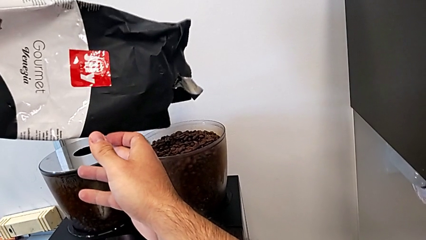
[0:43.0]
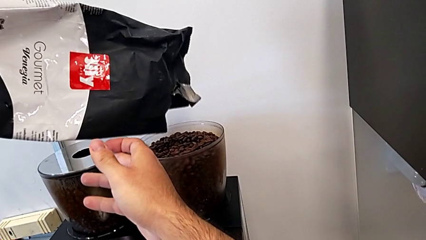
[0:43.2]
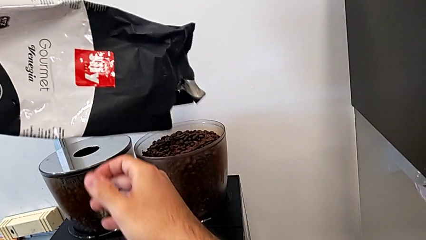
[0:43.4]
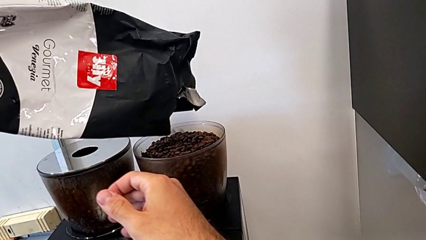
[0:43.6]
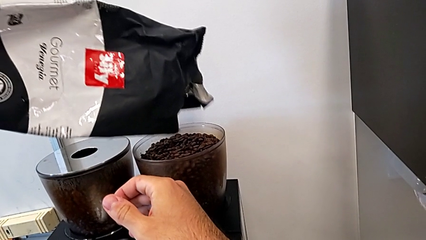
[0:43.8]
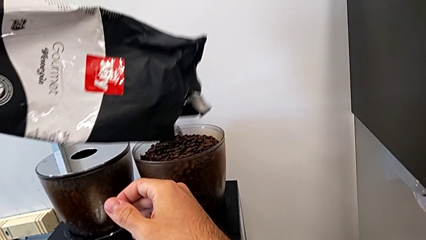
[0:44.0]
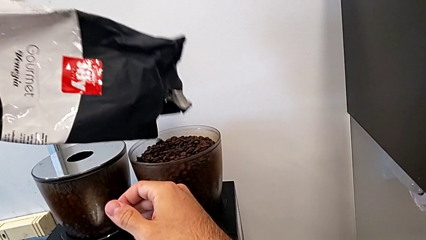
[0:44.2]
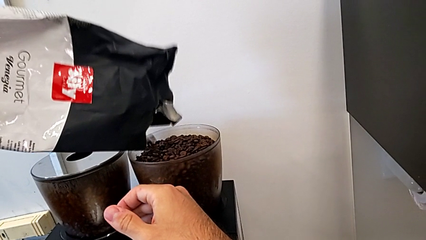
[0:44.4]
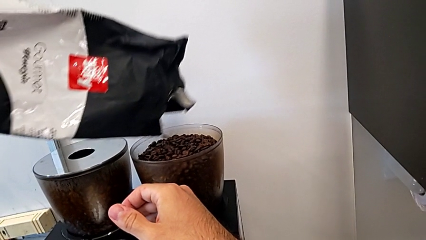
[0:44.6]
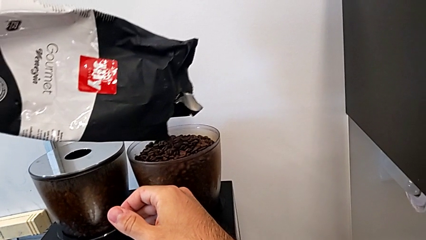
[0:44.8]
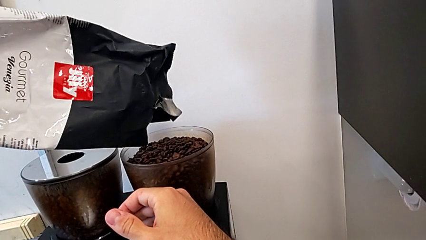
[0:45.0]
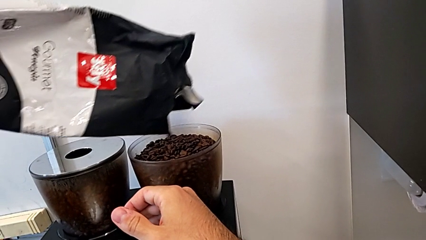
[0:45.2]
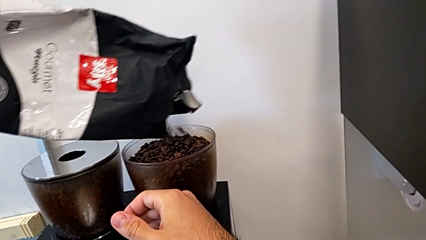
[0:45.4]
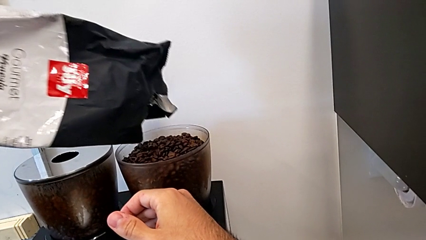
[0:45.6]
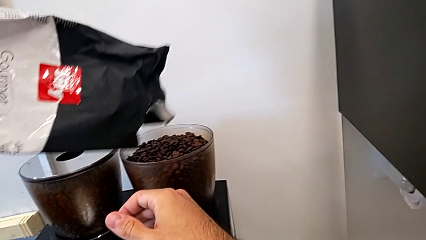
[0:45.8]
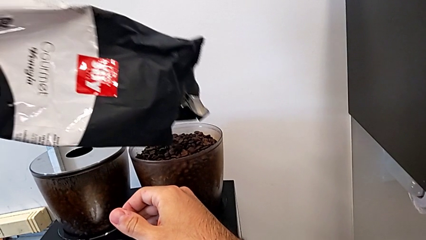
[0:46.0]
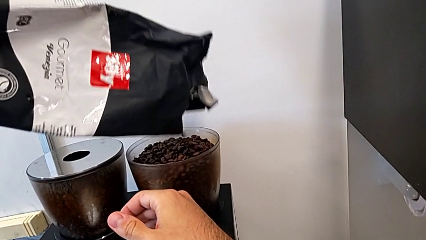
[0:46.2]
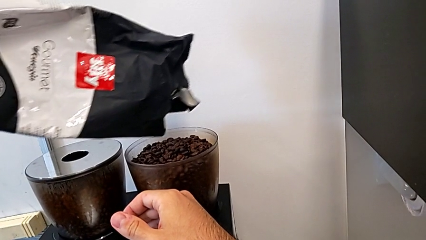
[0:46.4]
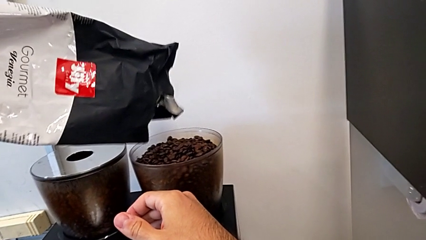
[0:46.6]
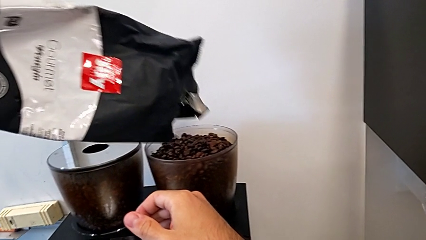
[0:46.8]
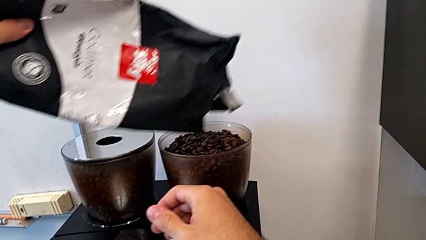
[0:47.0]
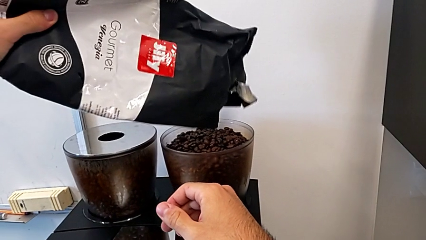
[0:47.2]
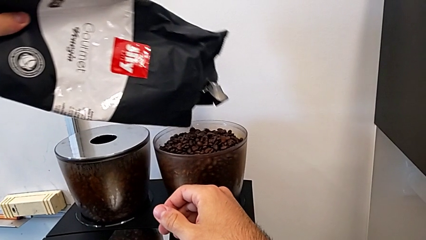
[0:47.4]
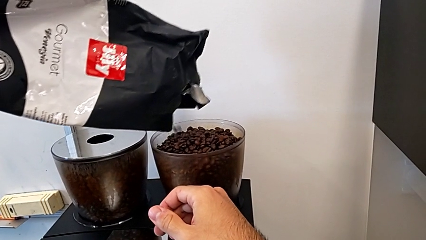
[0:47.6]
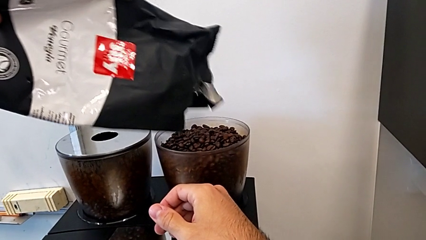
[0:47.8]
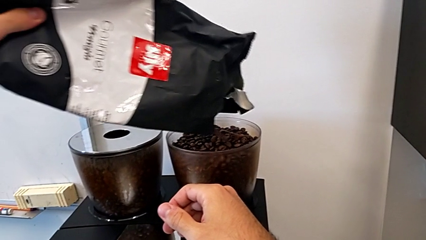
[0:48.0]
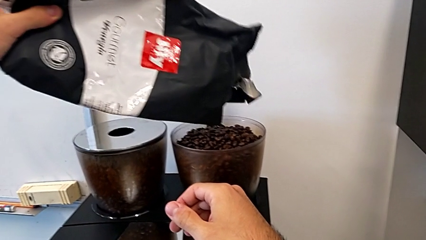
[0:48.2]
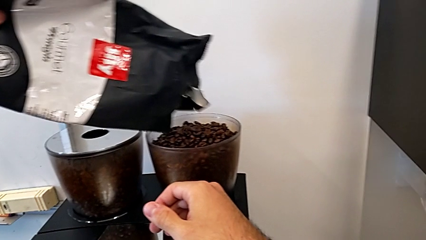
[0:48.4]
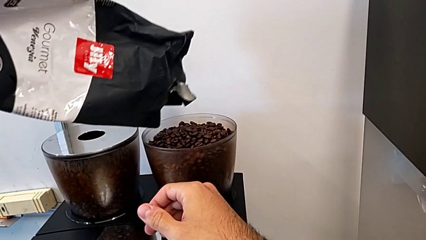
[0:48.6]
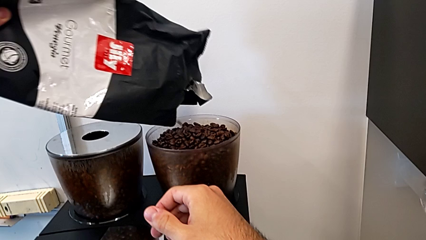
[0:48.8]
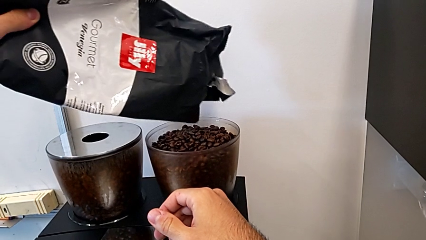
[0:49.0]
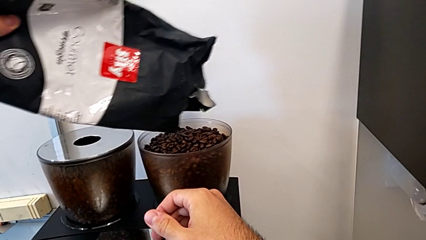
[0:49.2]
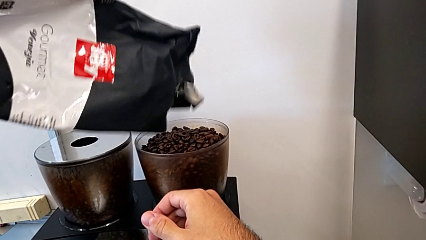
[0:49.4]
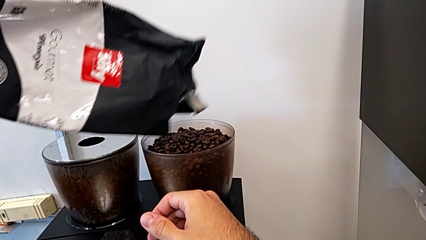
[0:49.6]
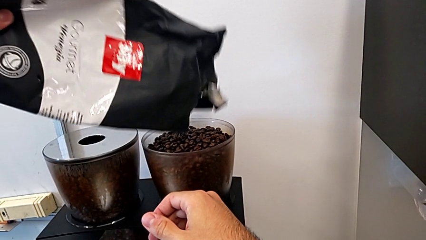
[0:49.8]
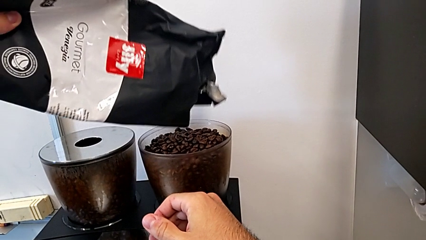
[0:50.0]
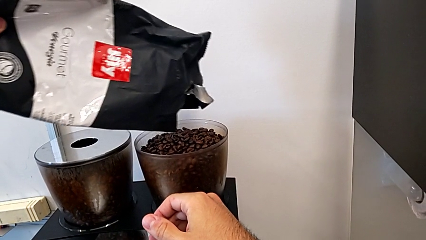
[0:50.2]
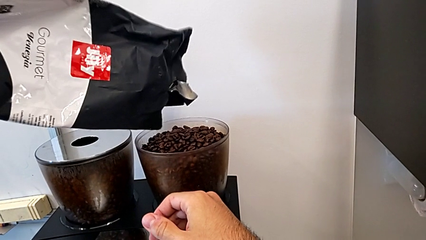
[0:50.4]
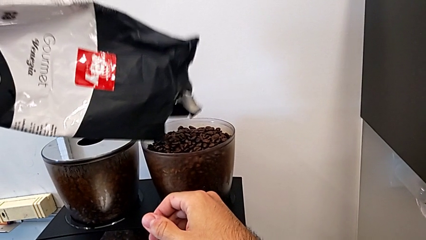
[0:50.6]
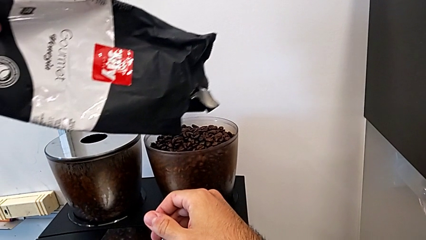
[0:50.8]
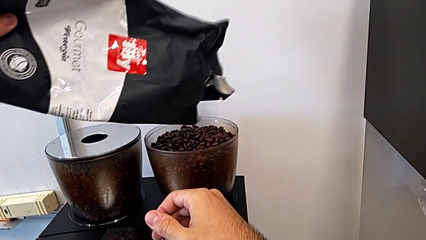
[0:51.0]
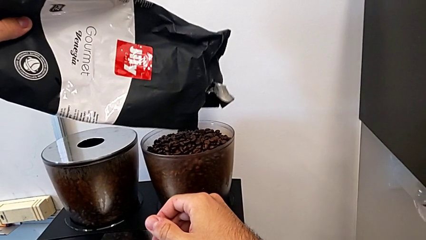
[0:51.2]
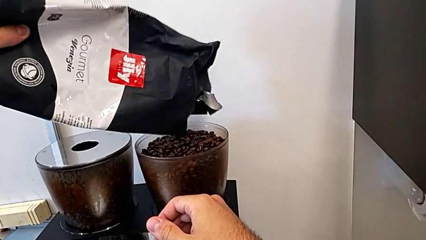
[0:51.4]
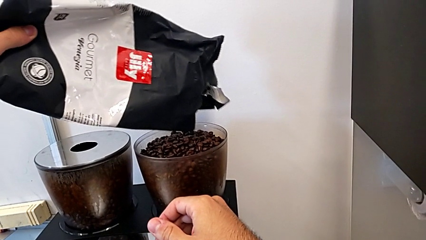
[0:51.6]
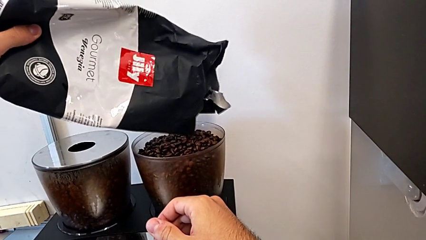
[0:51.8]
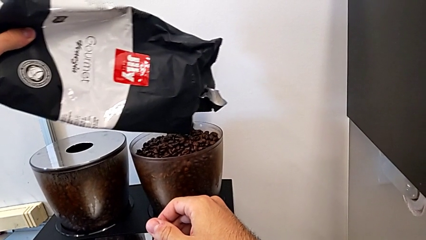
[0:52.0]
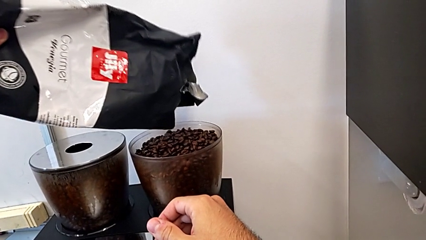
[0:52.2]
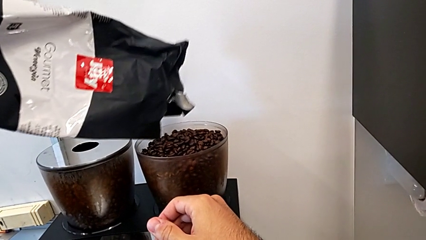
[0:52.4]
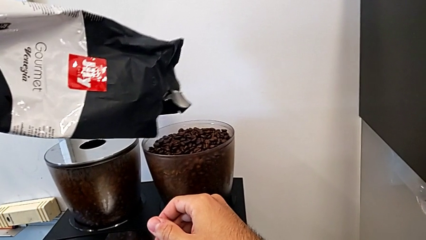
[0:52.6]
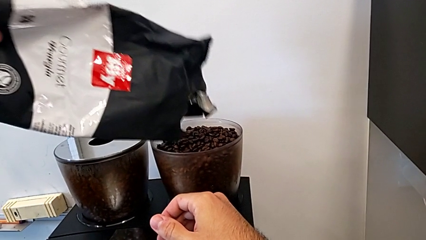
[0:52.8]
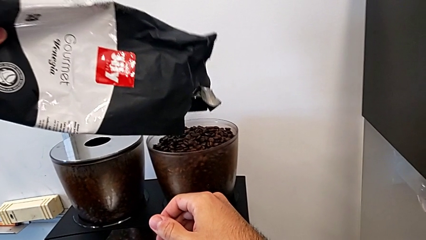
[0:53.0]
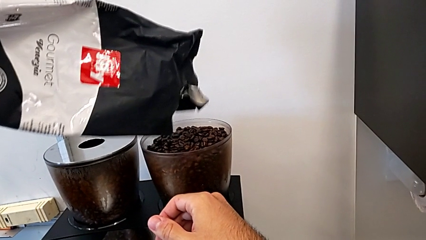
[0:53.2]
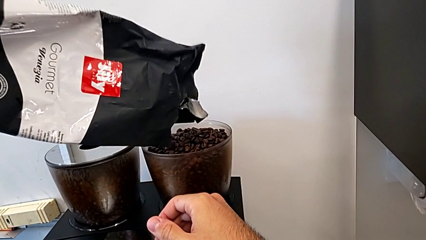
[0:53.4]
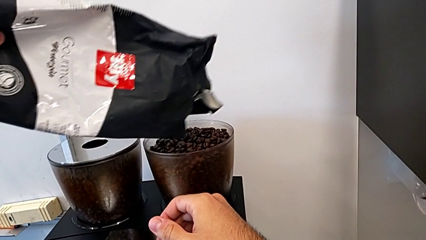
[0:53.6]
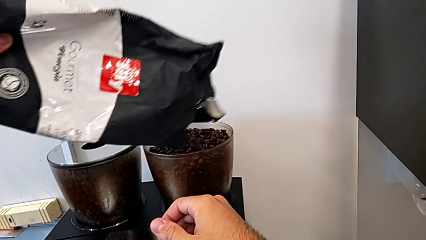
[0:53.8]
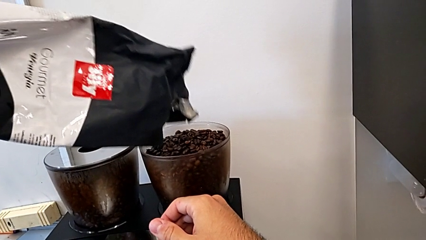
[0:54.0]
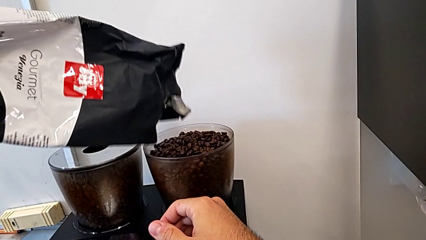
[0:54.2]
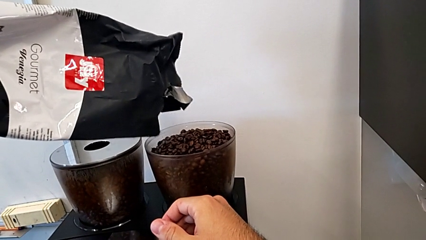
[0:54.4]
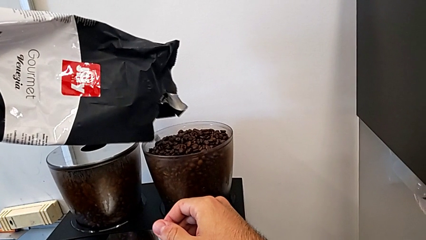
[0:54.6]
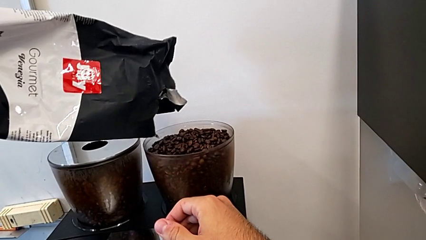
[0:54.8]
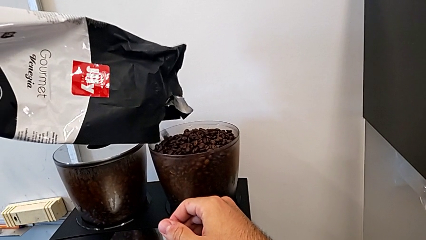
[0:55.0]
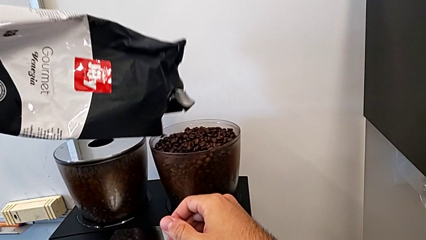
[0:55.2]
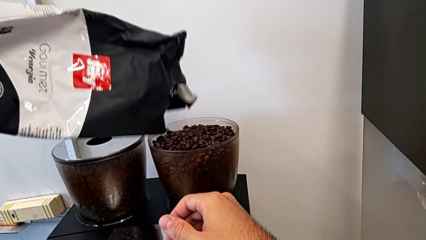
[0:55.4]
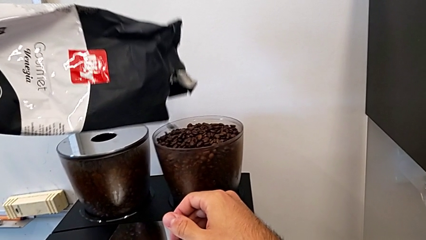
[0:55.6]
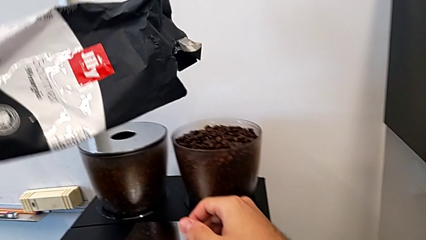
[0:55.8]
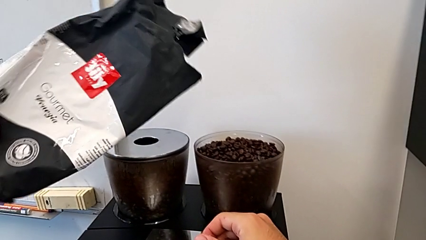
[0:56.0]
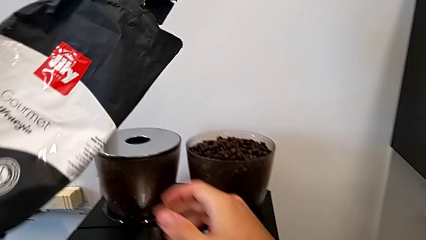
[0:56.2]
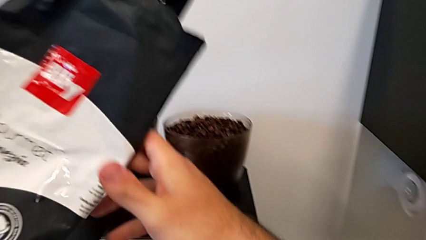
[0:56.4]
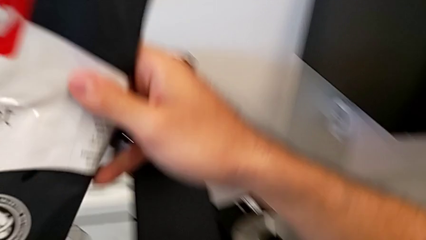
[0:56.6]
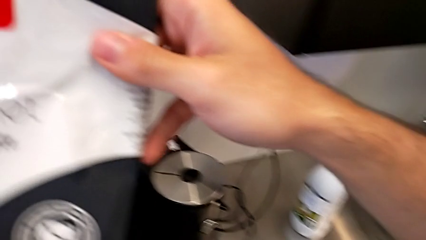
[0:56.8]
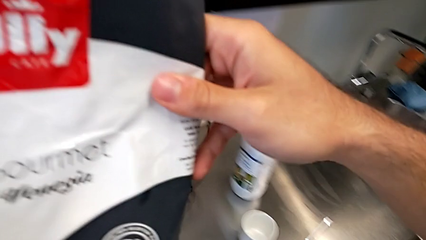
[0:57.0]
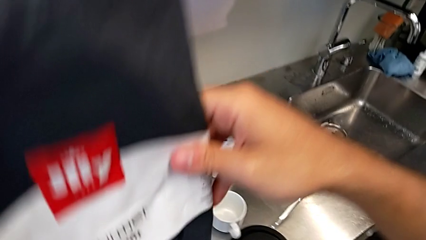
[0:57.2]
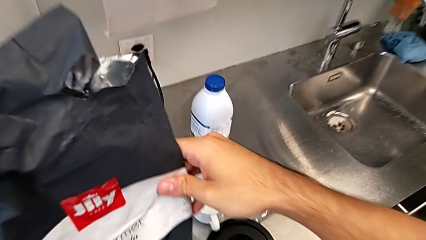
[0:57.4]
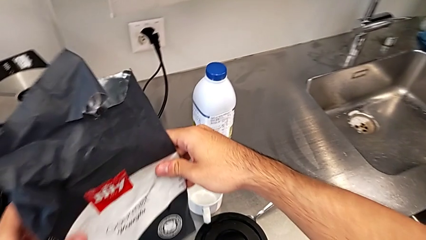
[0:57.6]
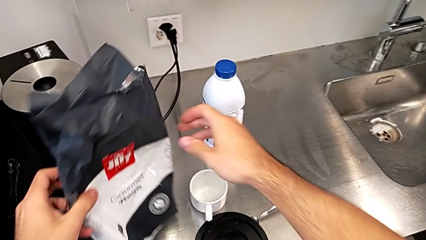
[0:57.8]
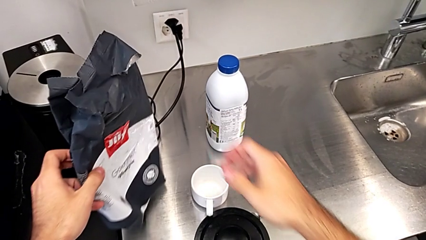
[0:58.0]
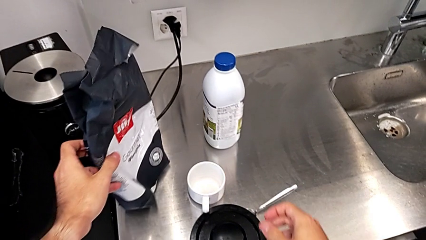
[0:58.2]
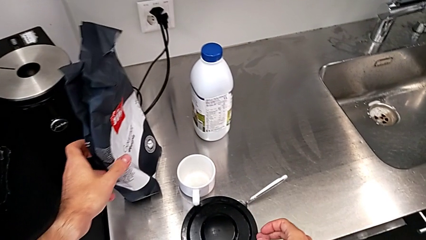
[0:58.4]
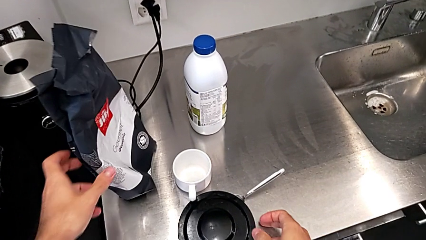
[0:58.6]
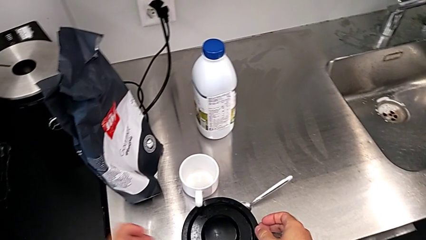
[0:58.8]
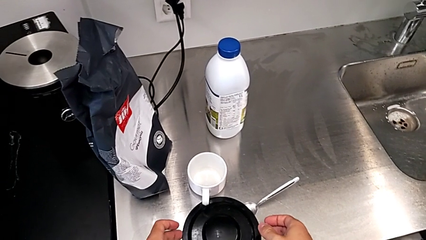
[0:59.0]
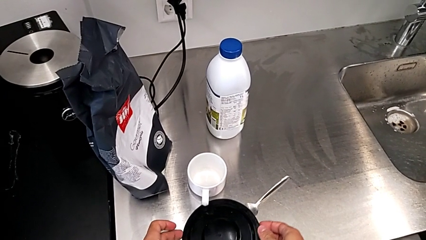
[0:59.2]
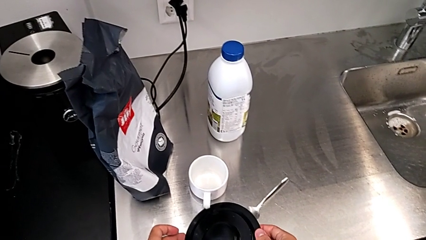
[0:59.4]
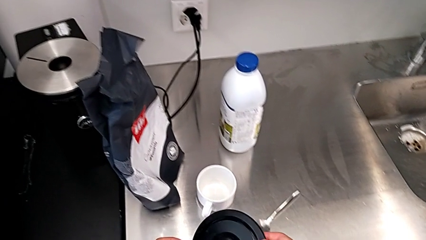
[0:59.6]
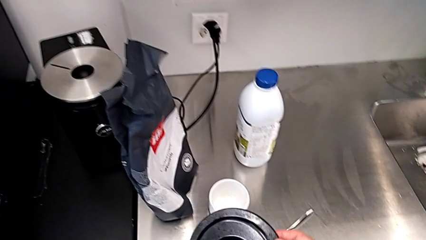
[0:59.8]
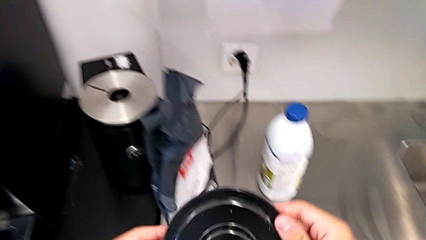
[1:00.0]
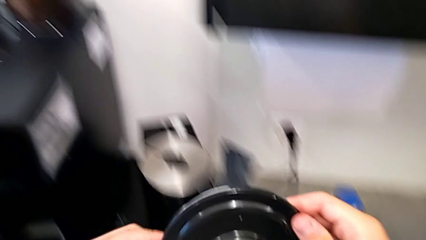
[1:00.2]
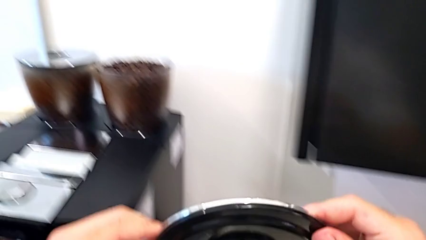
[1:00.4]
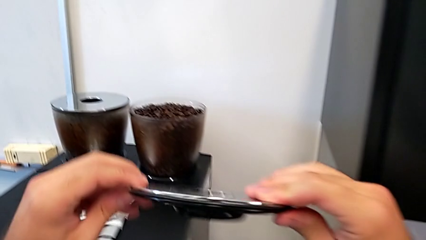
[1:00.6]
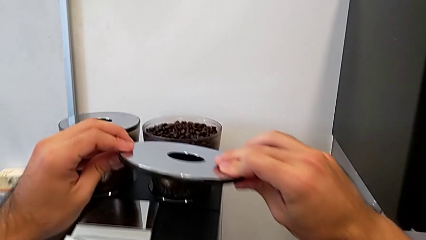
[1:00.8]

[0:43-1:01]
The camera wearer is adding coffee beans to the container. They keep placing the coffee bean bag, lift the black coffee bean bag, withdraw it, place it and lift the rounded cup lid.
